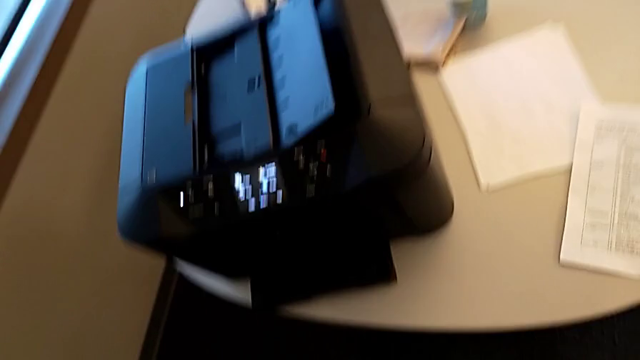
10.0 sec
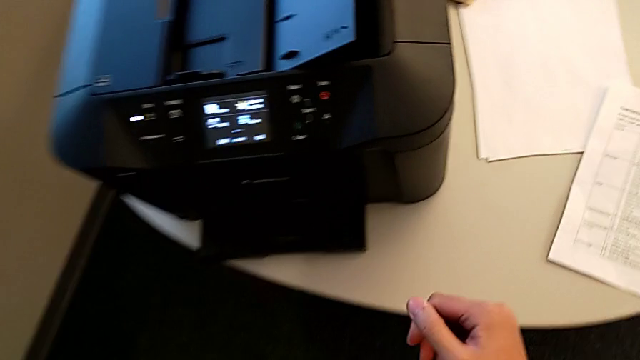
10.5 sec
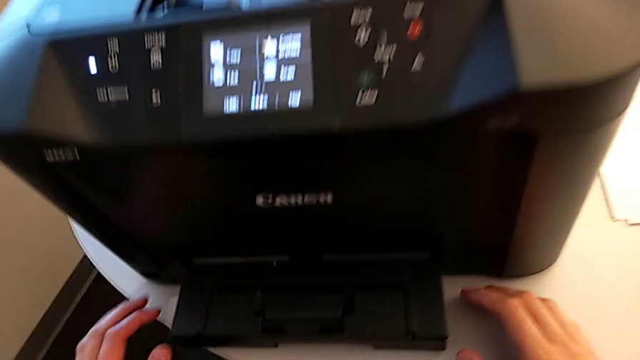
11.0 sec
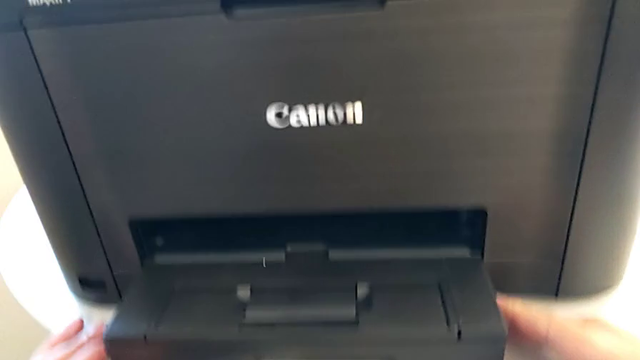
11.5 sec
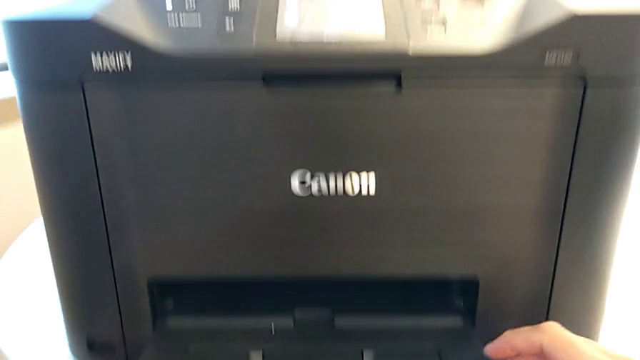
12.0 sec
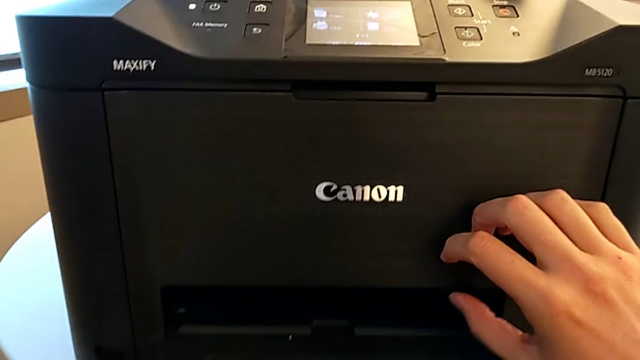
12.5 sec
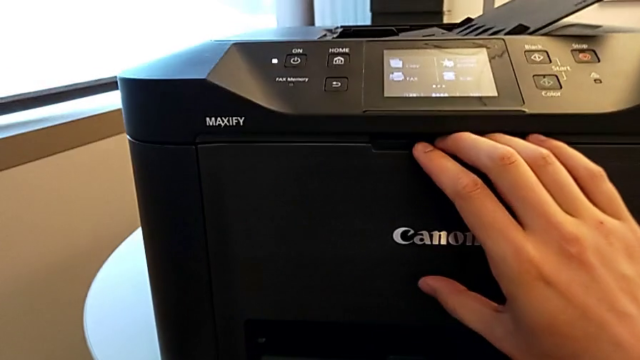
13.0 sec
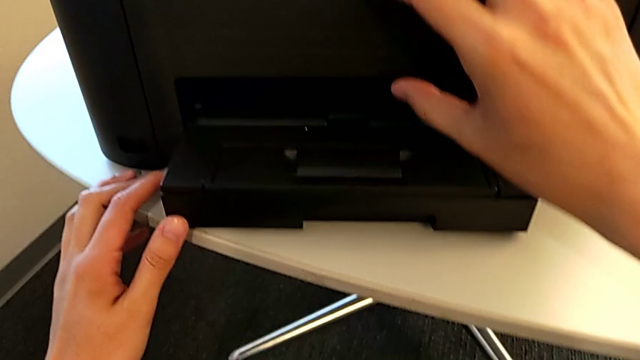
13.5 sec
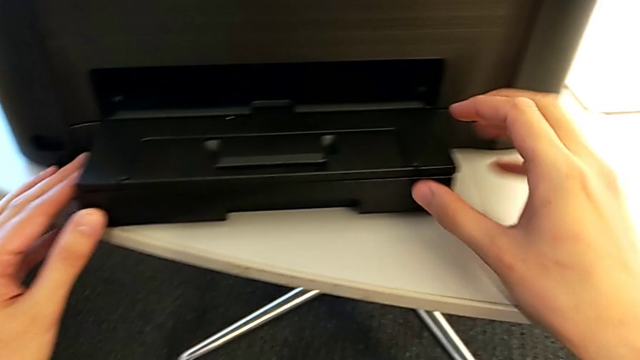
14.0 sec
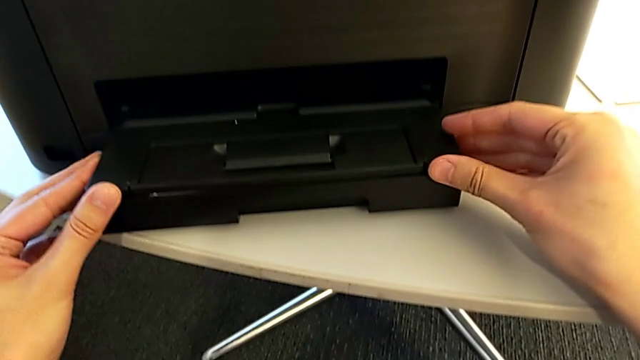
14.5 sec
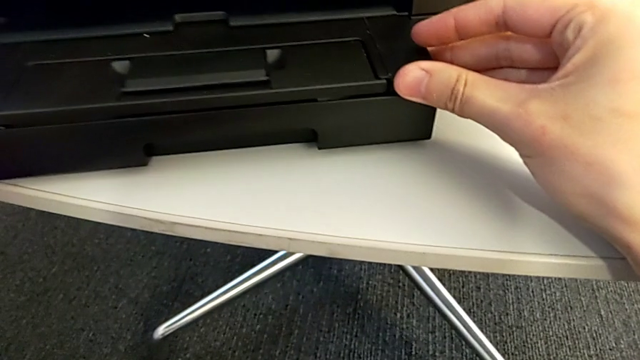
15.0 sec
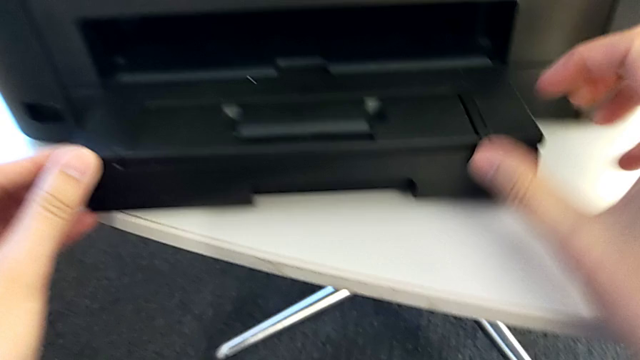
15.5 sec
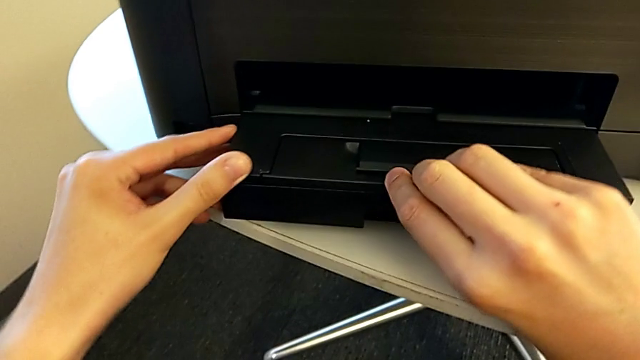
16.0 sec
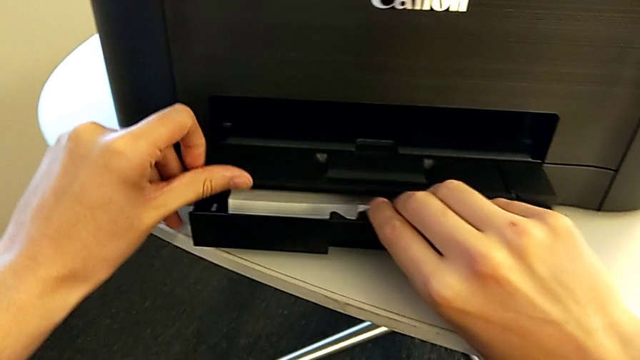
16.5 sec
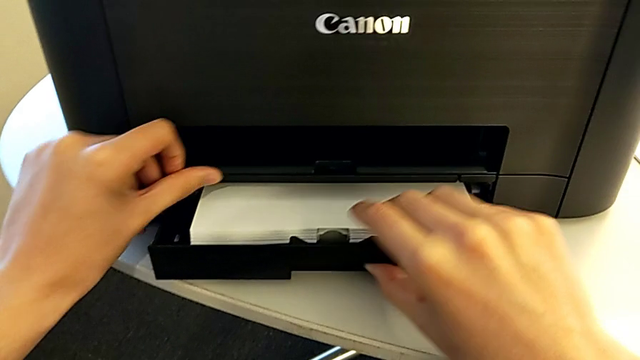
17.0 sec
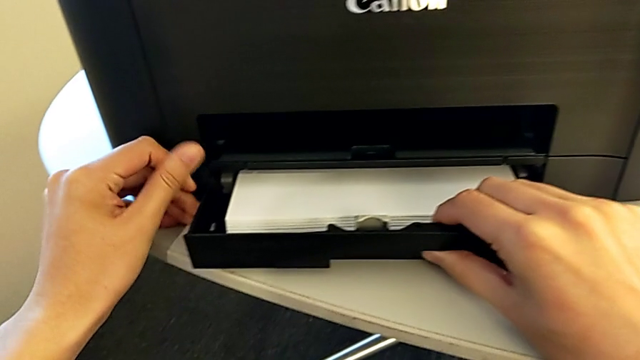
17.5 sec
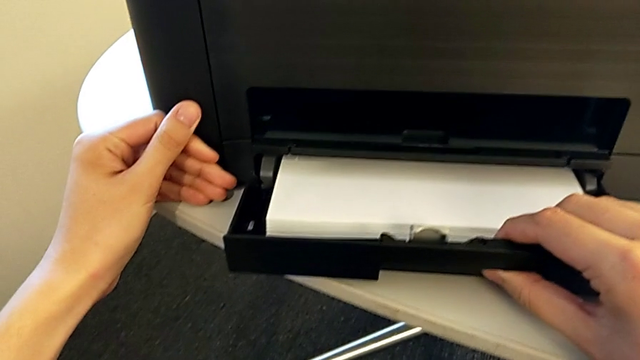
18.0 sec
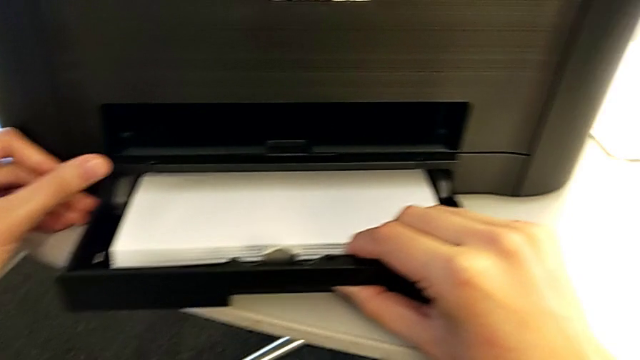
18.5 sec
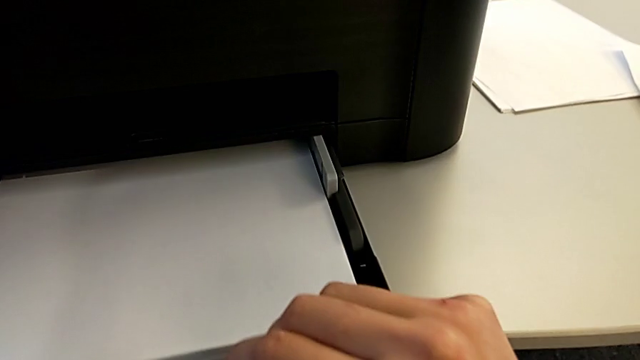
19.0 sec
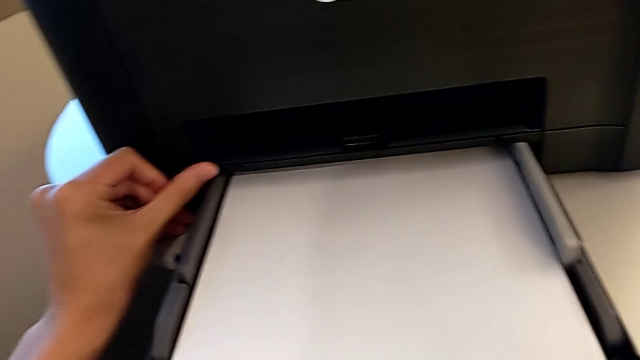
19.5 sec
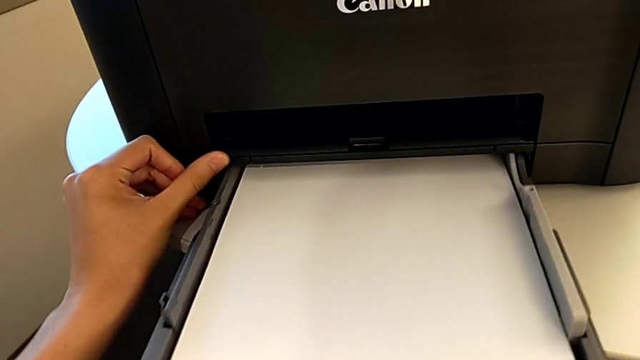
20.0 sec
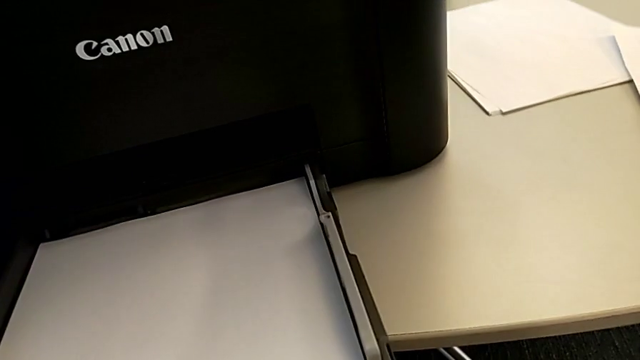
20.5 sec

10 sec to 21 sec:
The camera wearer is inserting the paper stack into the paper tray of the printer. They grab the paper tray, open it and pull it out.

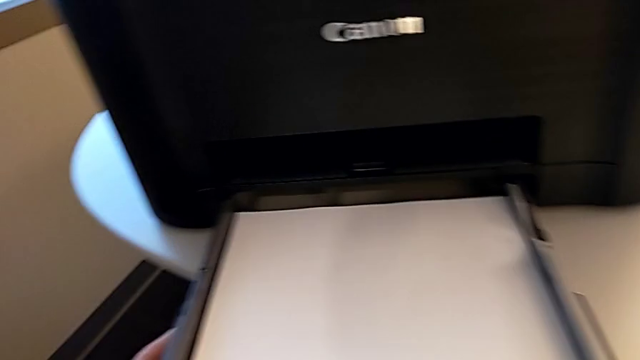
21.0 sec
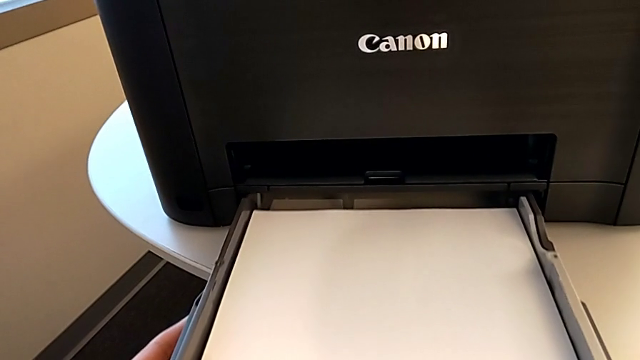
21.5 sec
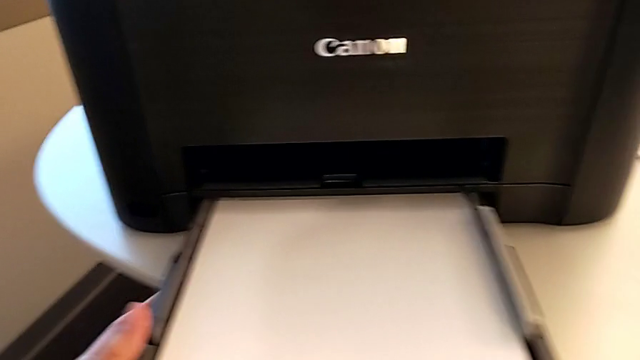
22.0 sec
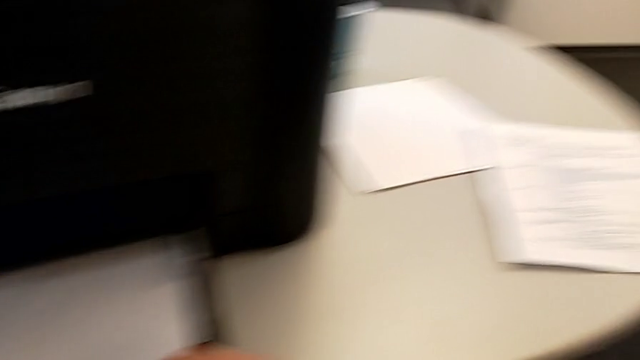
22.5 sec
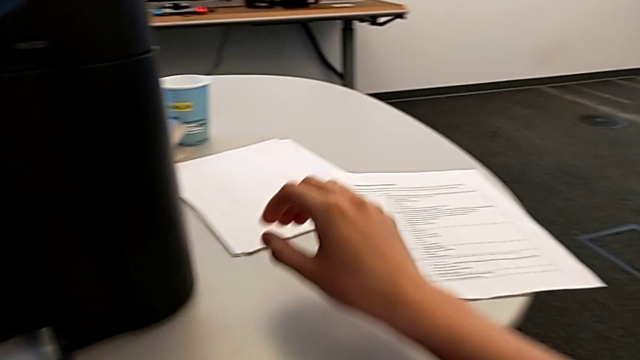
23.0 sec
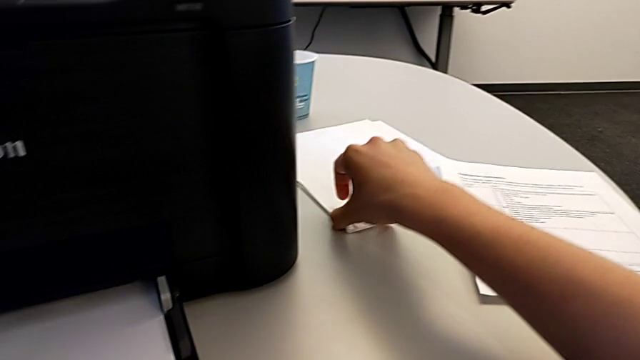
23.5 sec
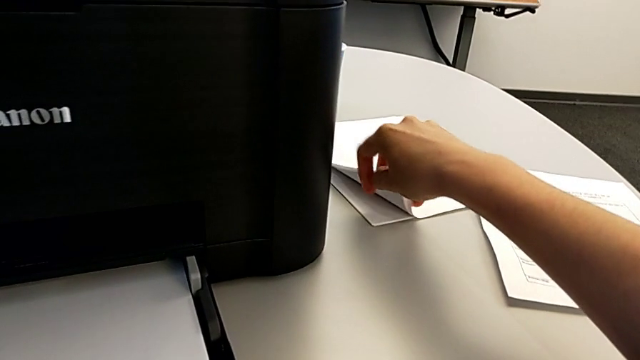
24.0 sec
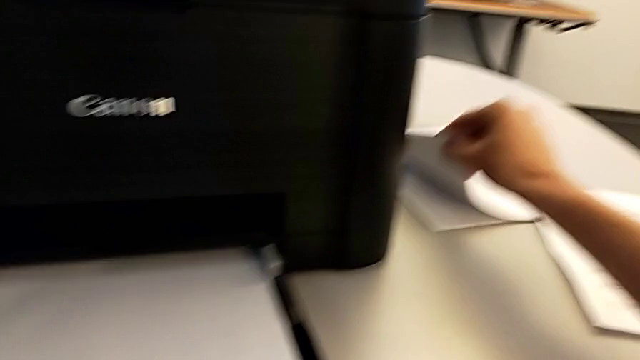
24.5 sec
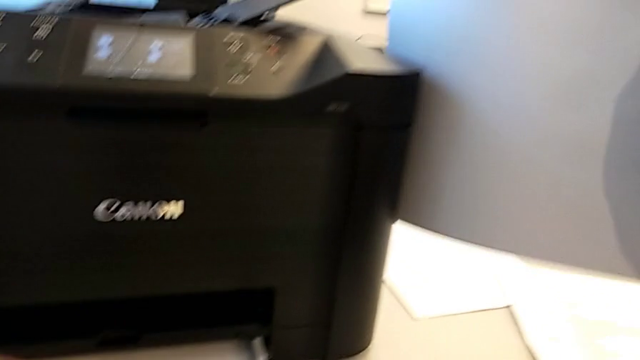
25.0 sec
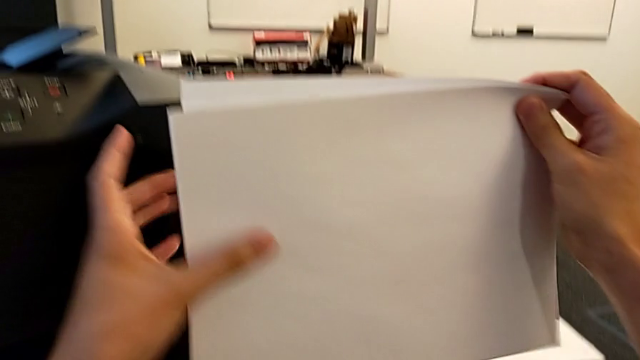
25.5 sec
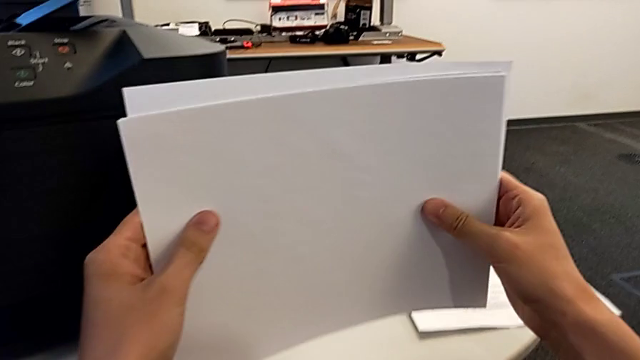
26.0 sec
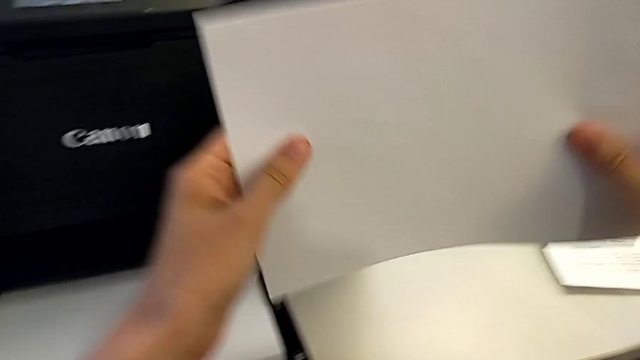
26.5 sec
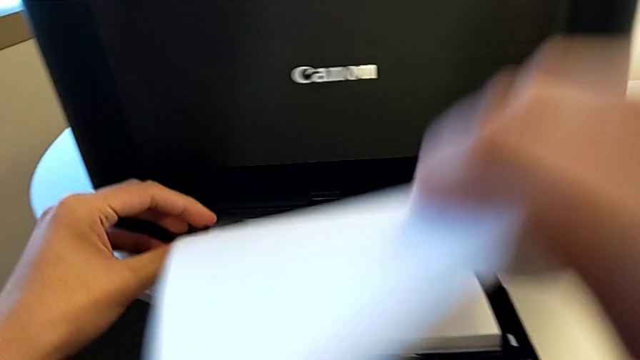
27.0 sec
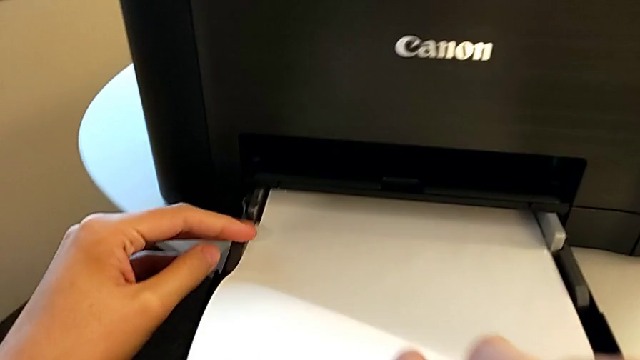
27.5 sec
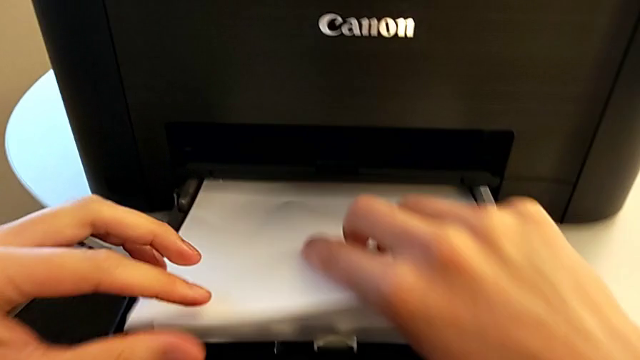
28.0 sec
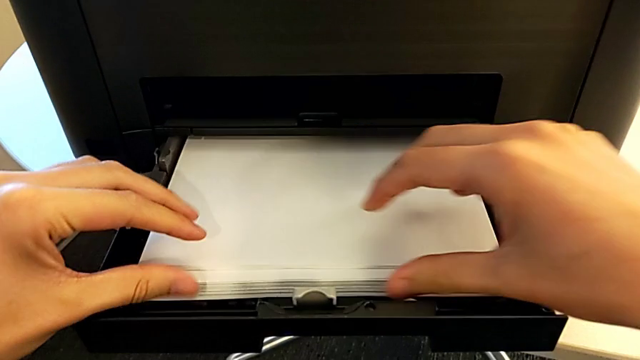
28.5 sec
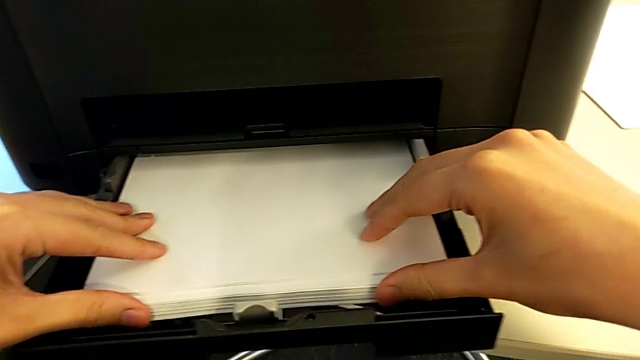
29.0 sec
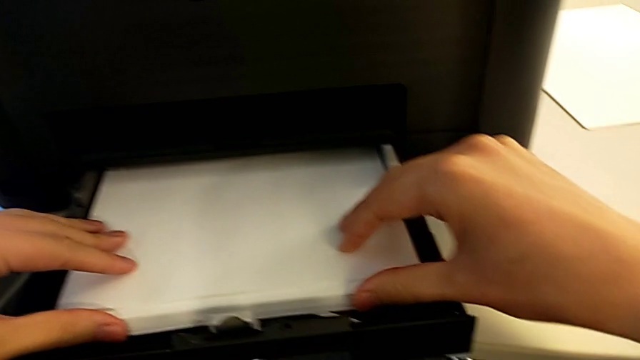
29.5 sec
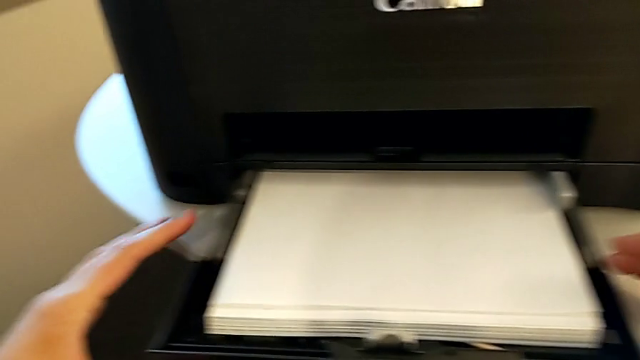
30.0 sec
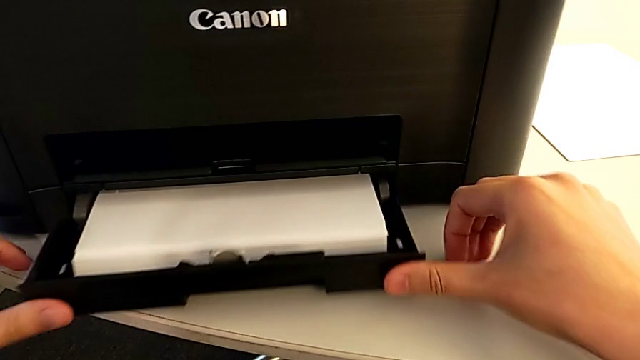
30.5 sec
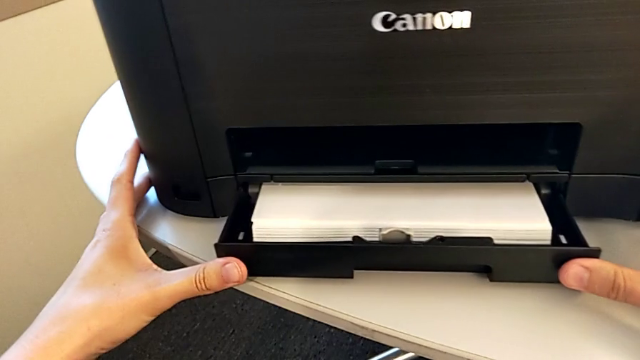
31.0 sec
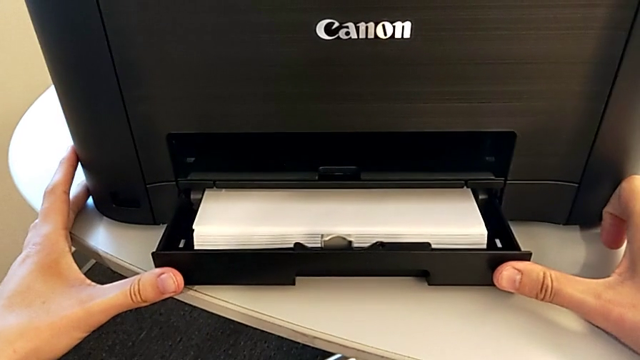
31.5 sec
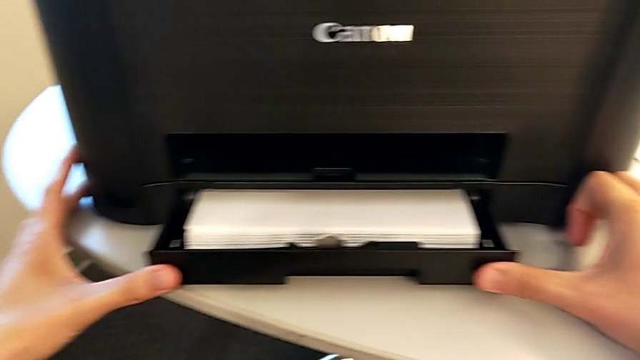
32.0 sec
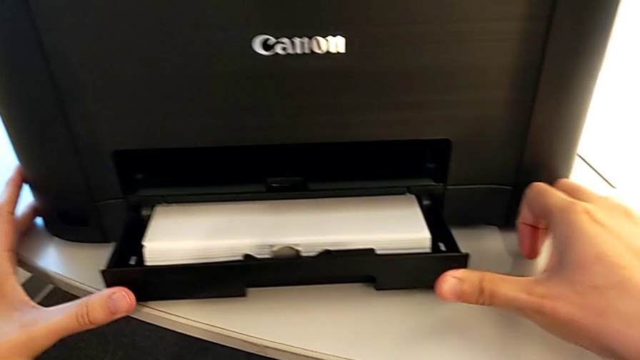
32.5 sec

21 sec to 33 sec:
The camera wearer is inserting the paper stack into the paper tray of the printer. They push the paper tray, grab the paper stack, lift it, align it, insert it and push the paper tray in.
